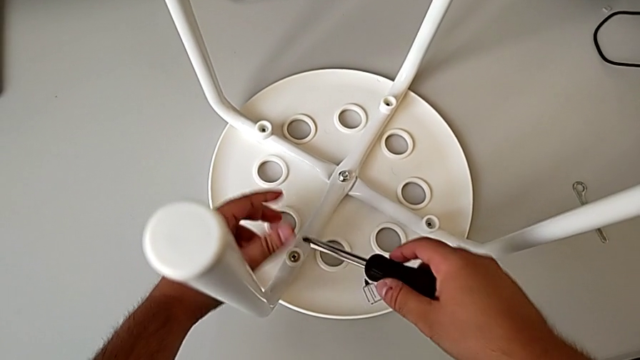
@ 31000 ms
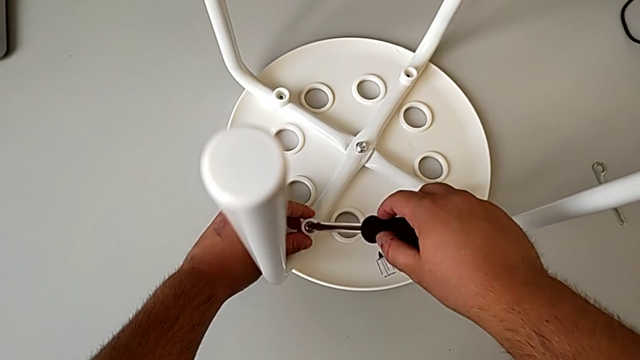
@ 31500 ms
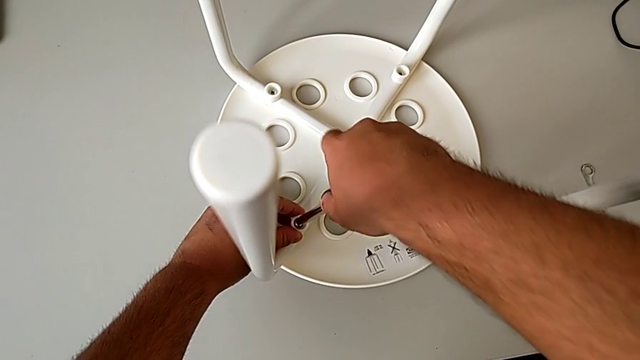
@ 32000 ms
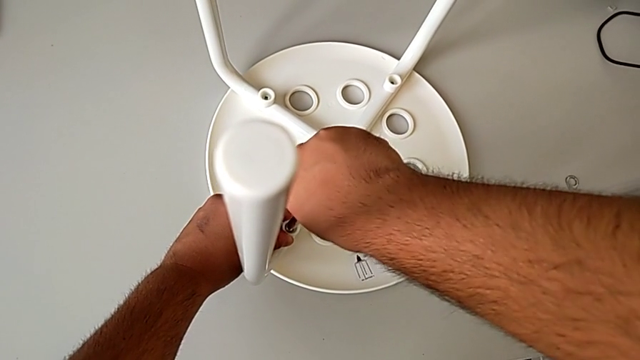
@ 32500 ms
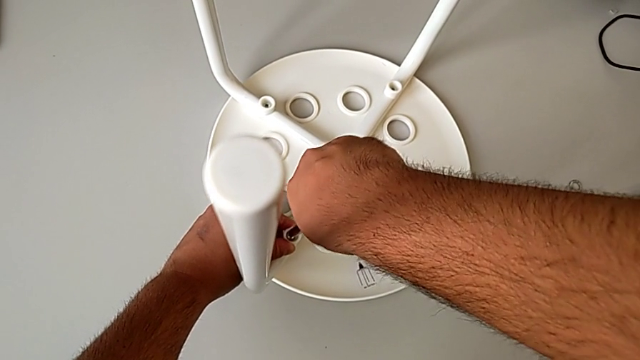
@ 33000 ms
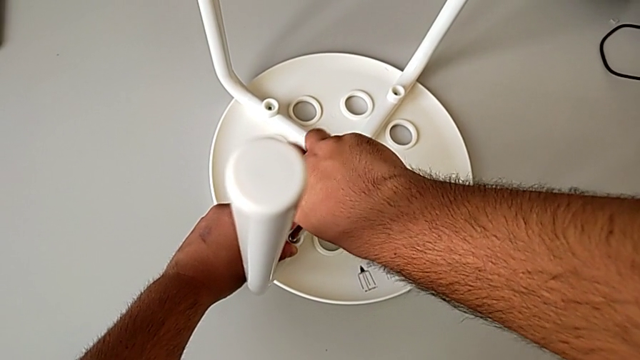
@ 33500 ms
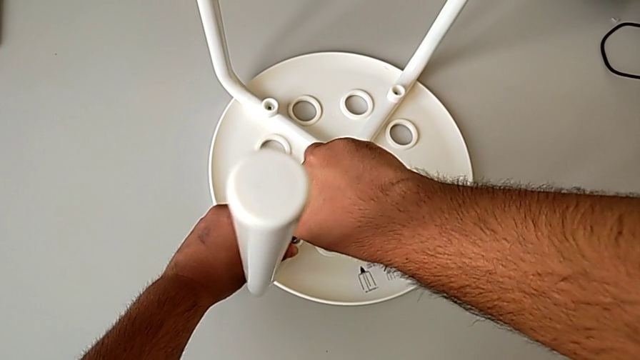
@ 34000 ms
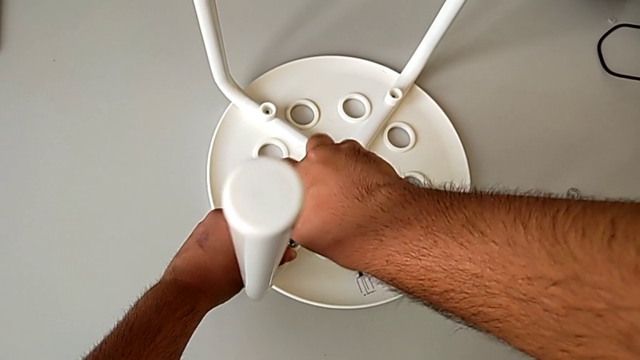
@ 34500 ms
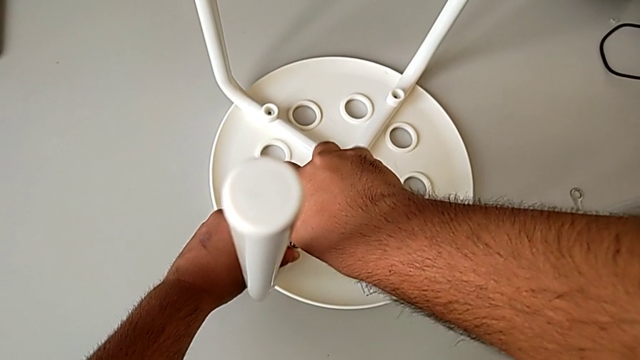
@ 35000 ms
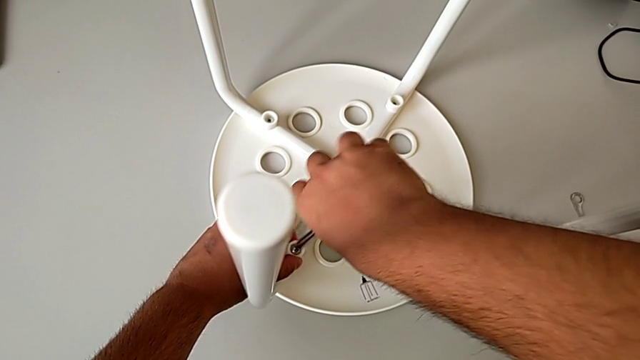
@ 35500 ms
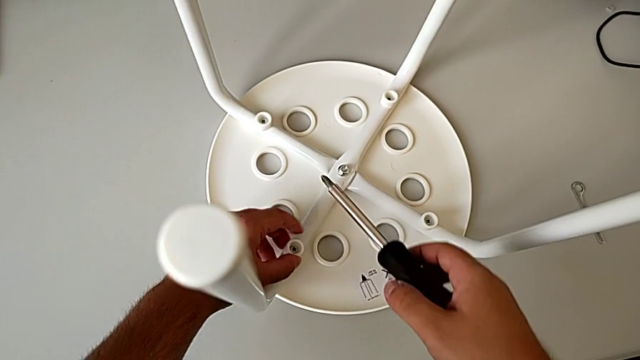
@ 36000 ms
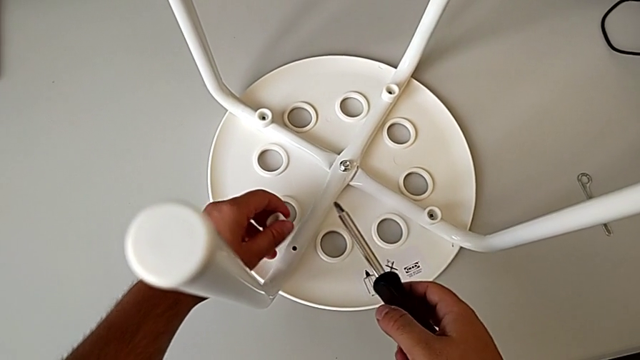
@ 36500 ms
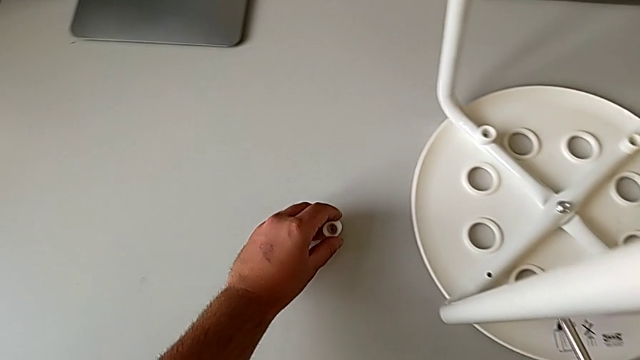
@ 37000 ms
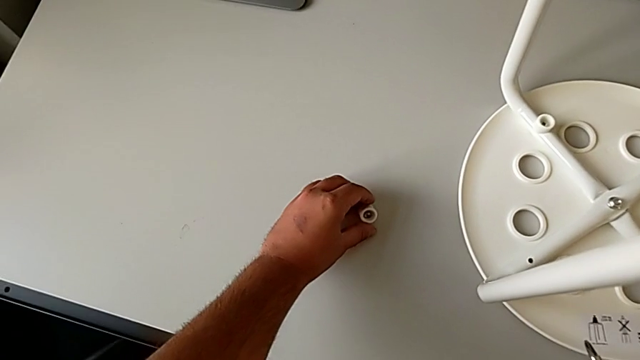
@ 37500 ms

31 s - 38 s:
The camera wearer is unscrewing the first screw from the legs of the seat. They disassemble the first screw, unscrew it and place the screw.

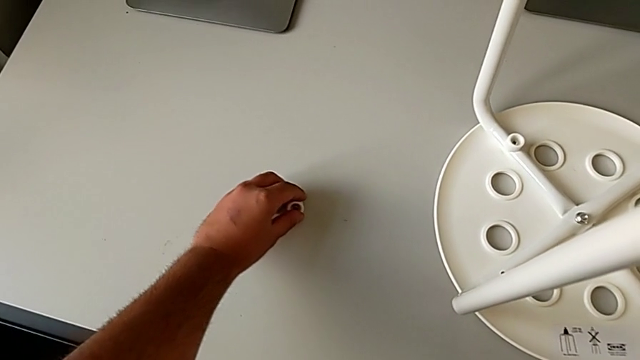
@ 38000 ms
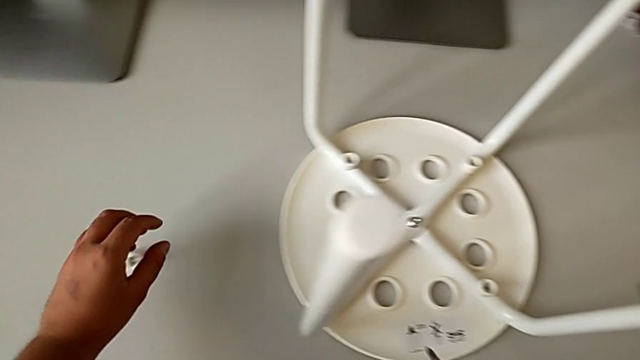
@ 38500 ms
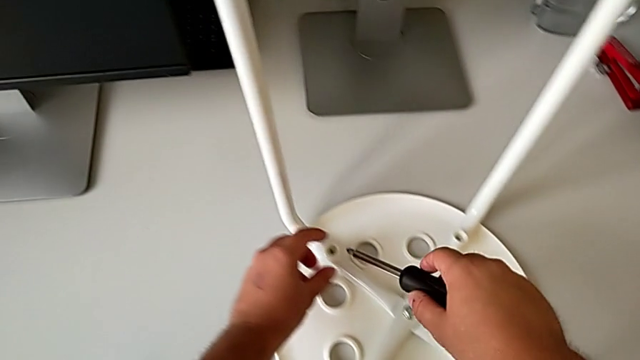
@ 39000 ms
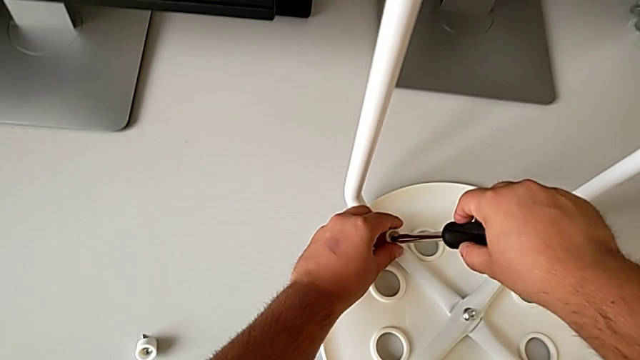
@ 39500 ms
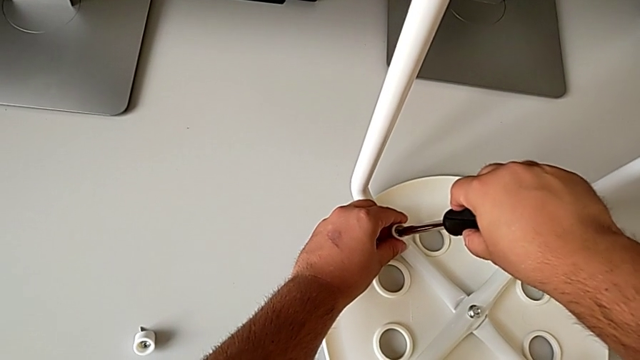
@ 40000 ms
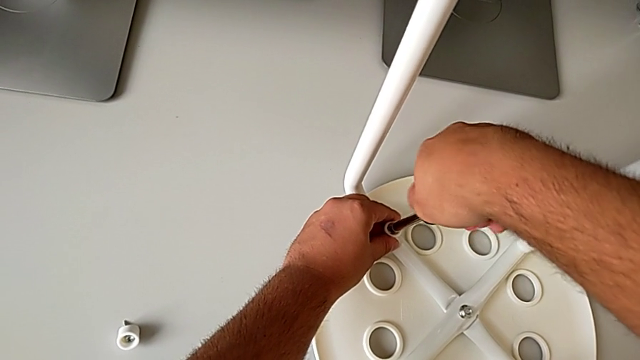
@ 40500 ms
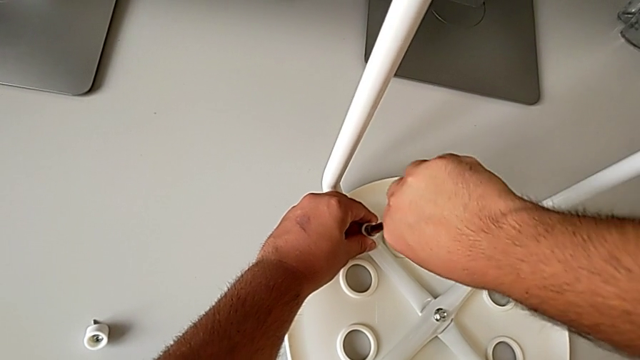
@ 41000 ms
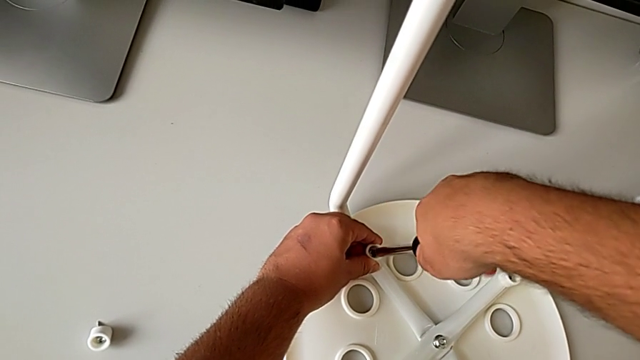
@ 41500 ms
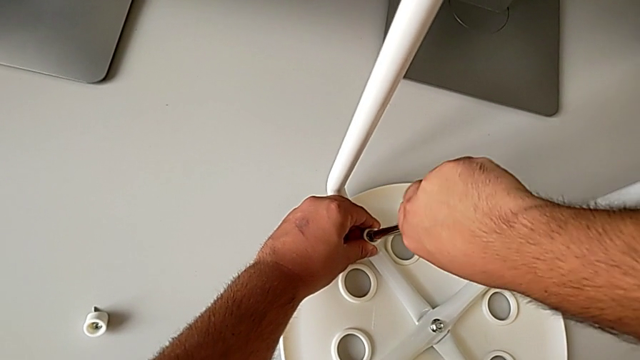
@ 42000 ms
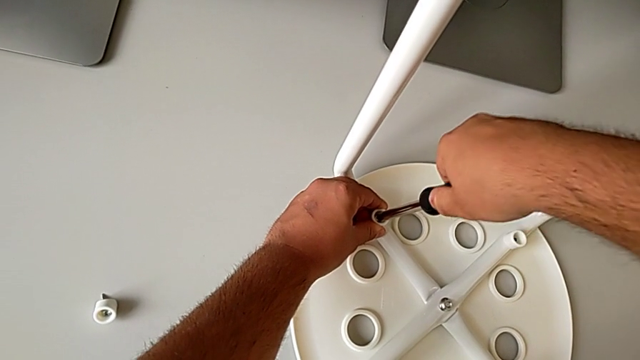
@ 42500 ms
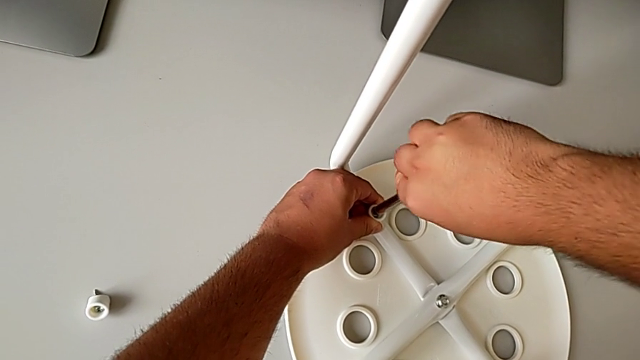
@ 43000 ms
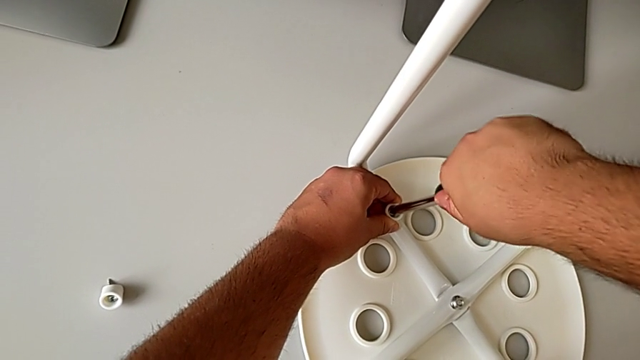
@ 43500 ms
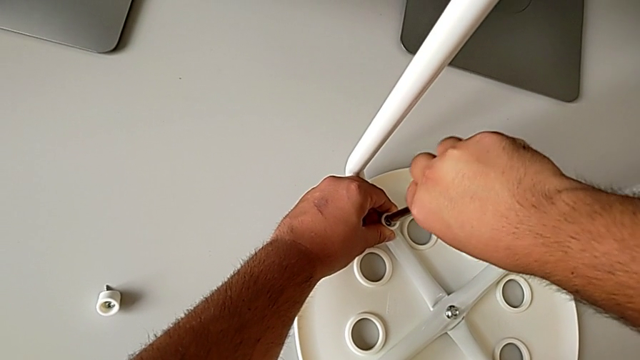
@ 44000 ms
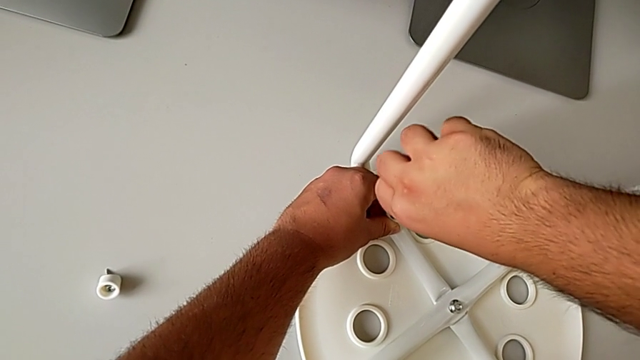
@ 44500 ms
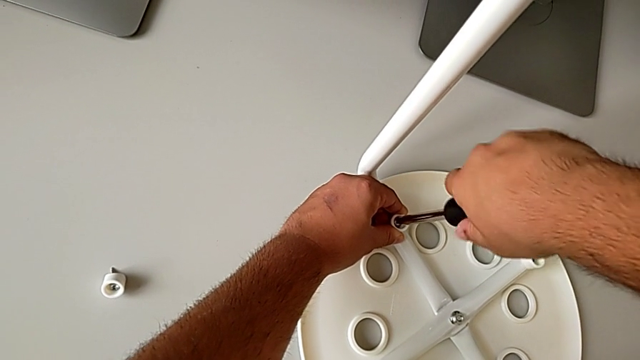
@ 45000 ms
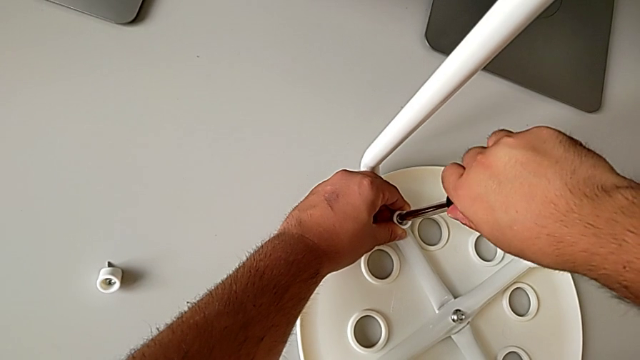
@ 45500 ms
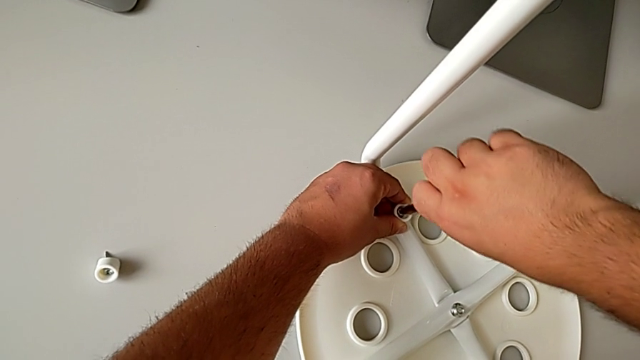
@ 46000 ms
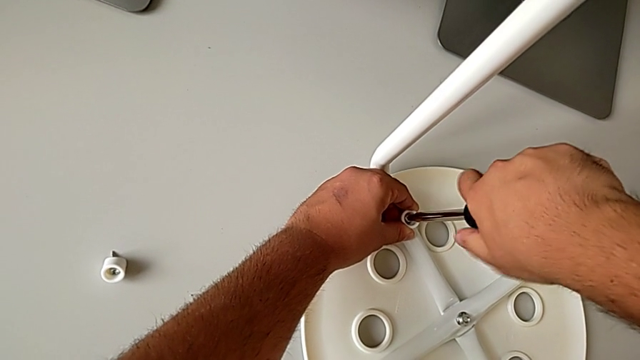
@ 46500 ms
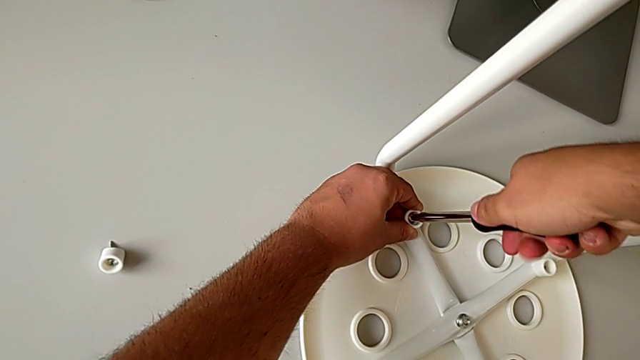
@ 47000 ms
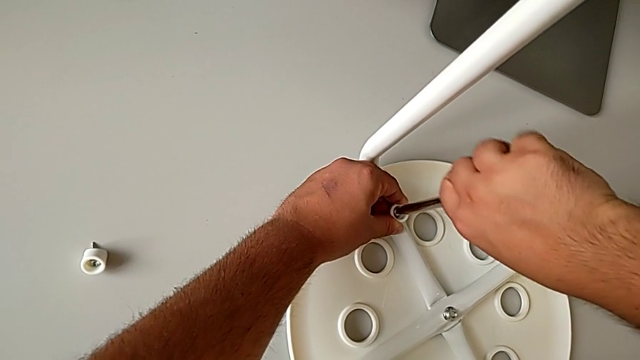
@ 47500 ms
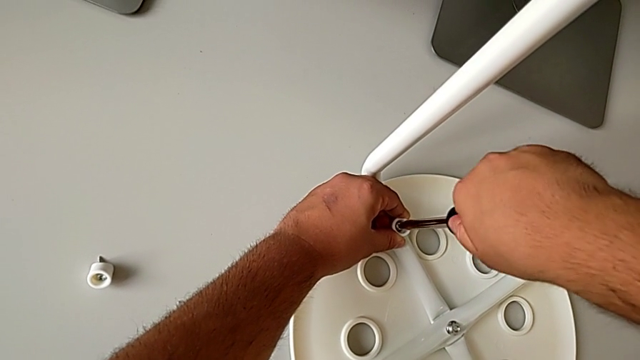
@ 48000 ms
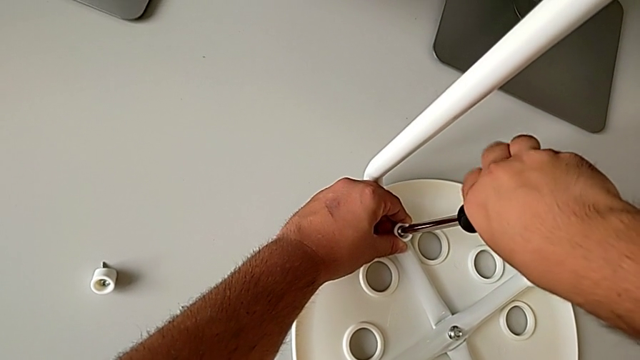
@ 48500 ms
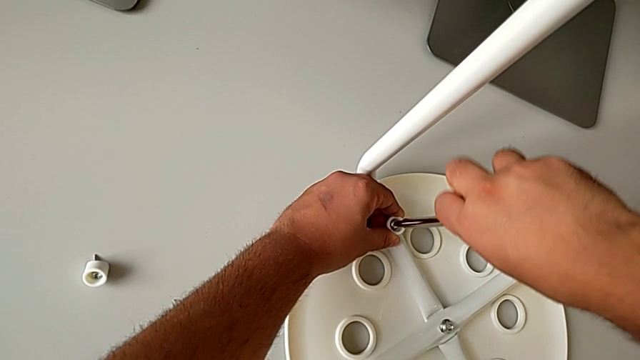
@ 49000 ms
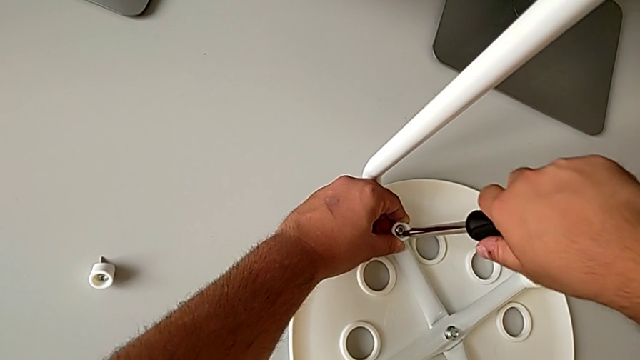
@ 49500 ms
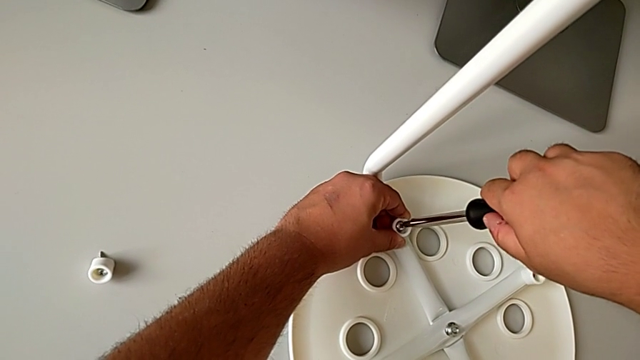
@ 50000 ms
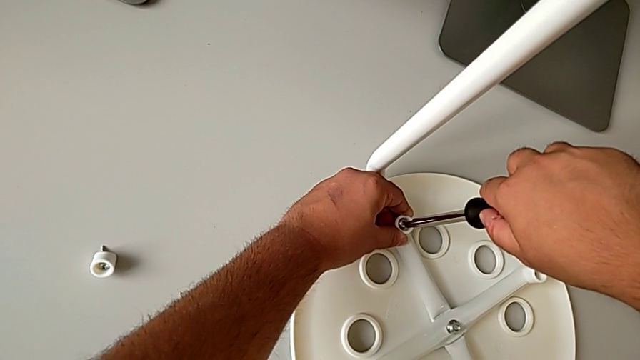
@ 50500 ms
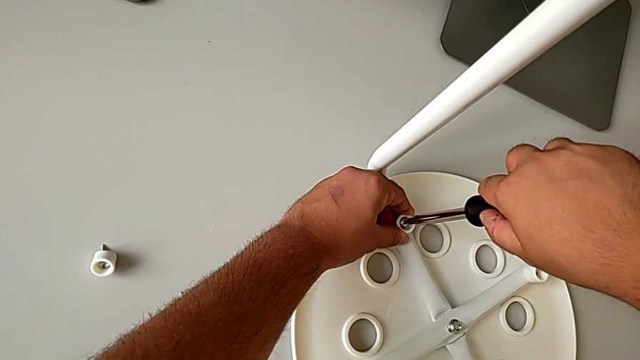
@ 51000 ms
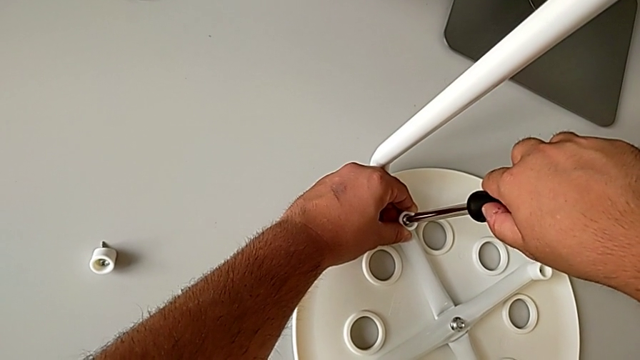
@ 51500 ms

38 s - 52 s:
The camera wearer is unscrewing the second screw from the legs of the seat. They insert the screwdriver and begin to unscrew the second screw.
